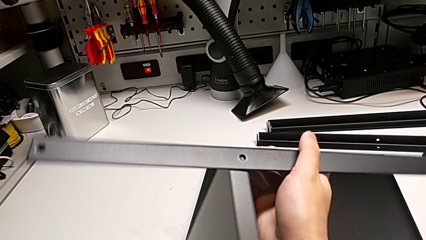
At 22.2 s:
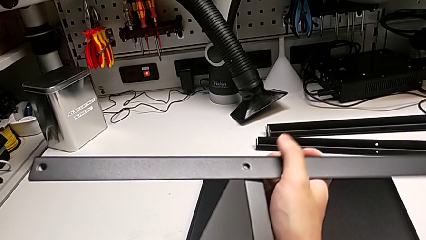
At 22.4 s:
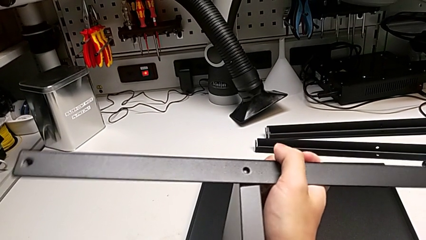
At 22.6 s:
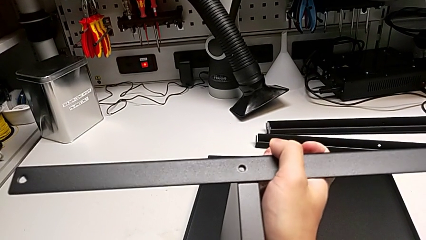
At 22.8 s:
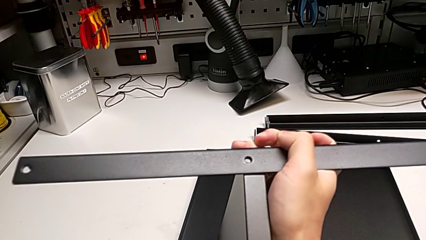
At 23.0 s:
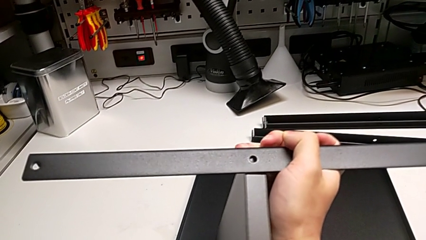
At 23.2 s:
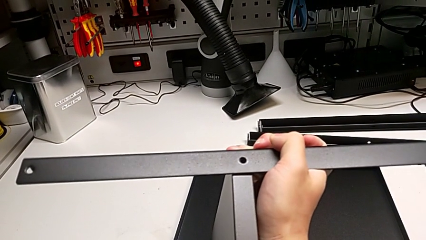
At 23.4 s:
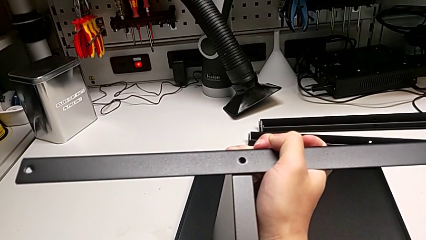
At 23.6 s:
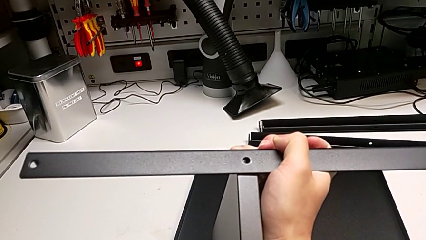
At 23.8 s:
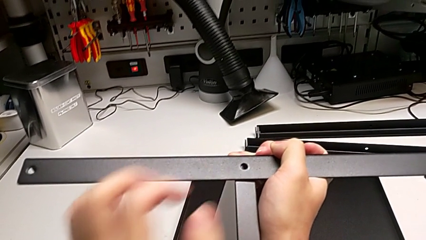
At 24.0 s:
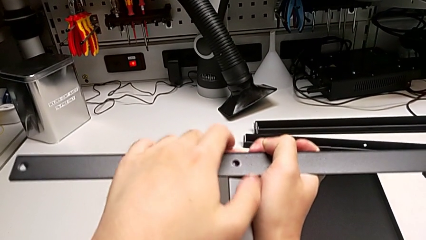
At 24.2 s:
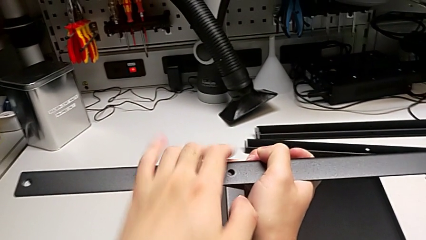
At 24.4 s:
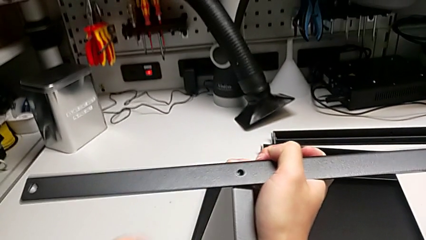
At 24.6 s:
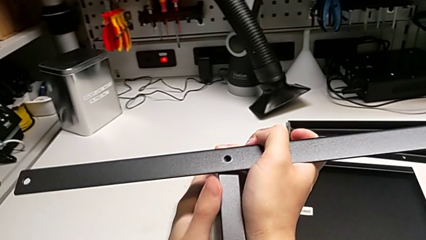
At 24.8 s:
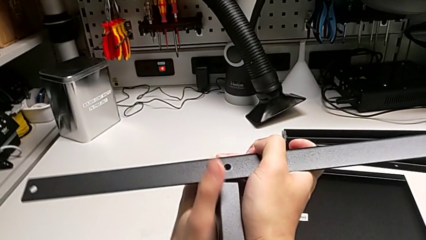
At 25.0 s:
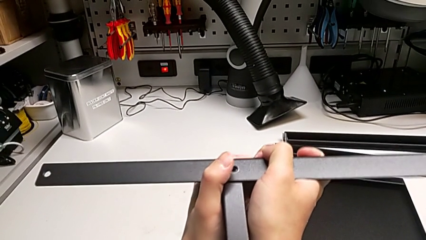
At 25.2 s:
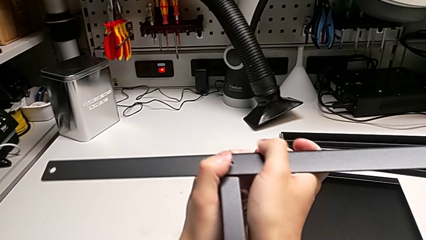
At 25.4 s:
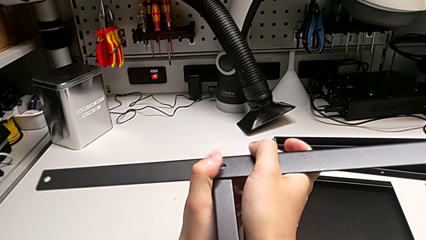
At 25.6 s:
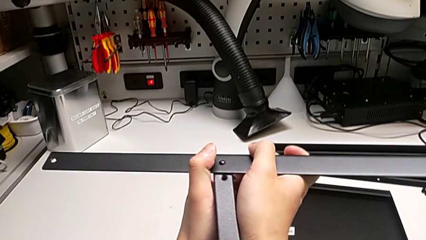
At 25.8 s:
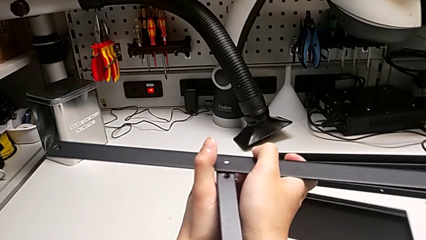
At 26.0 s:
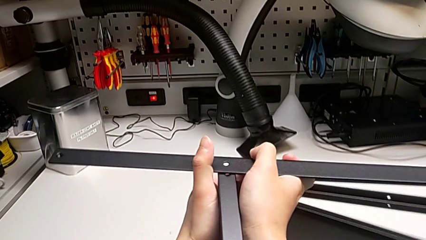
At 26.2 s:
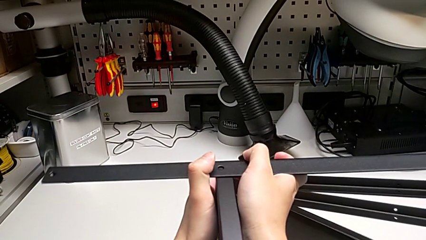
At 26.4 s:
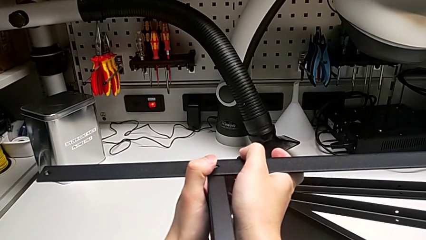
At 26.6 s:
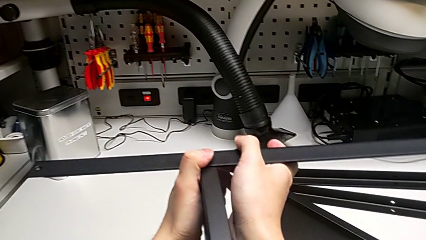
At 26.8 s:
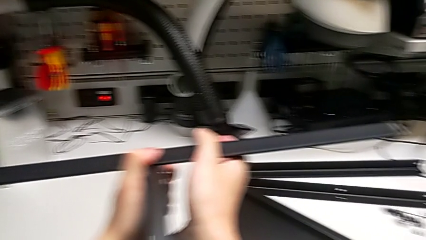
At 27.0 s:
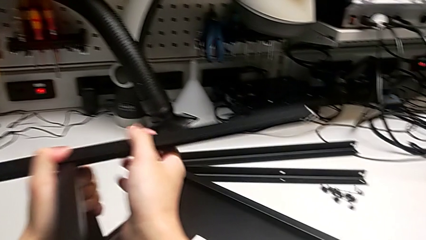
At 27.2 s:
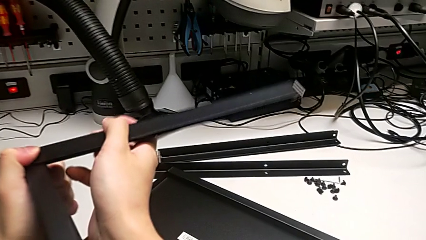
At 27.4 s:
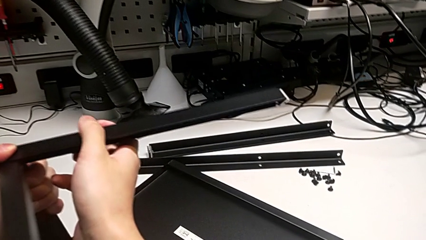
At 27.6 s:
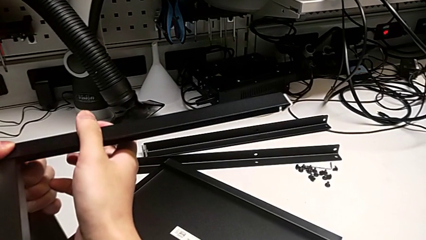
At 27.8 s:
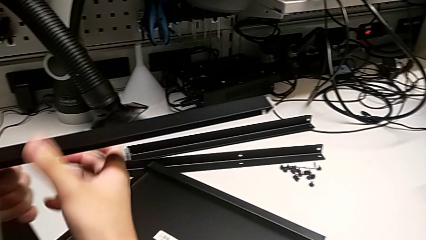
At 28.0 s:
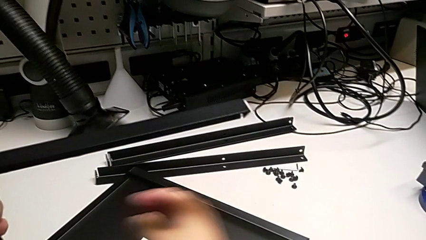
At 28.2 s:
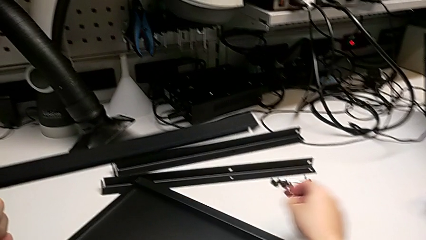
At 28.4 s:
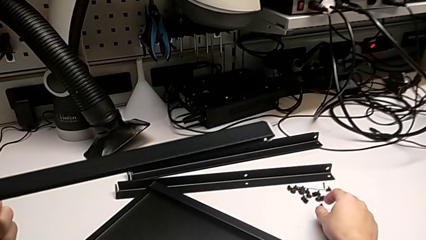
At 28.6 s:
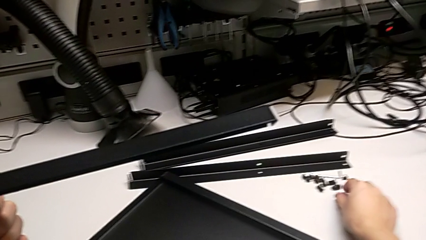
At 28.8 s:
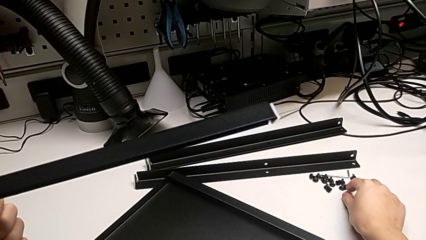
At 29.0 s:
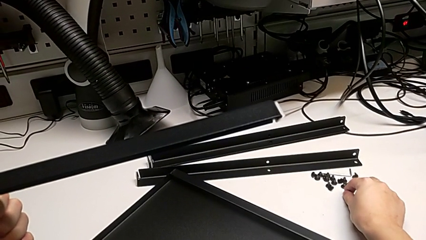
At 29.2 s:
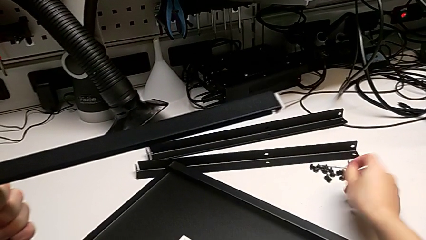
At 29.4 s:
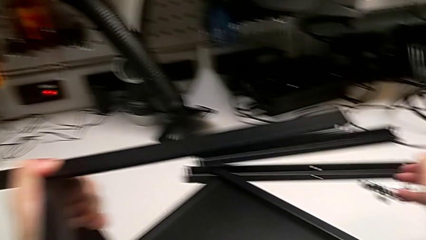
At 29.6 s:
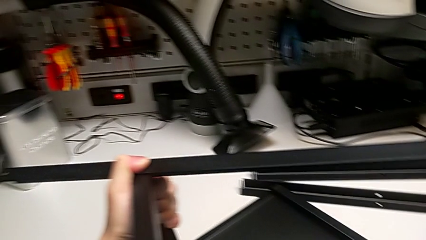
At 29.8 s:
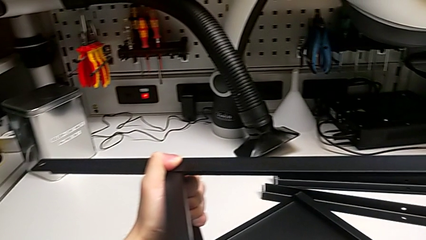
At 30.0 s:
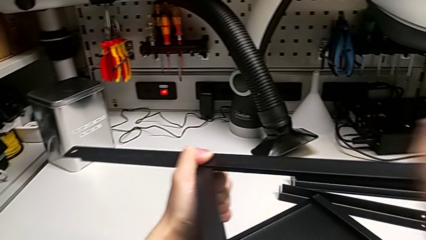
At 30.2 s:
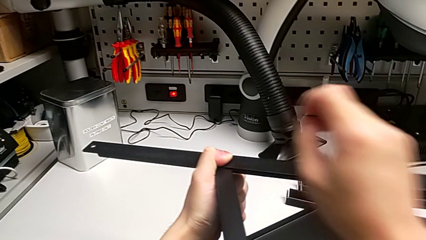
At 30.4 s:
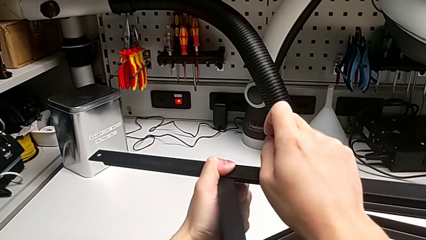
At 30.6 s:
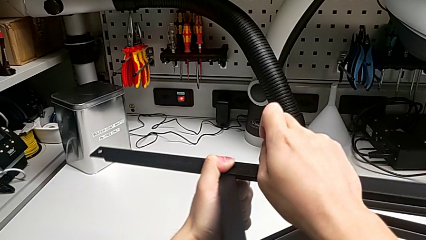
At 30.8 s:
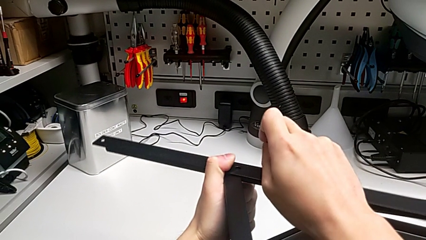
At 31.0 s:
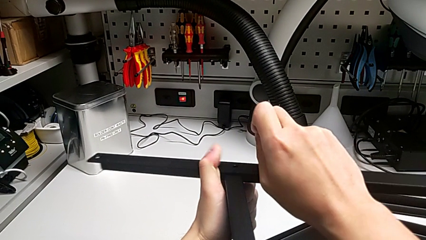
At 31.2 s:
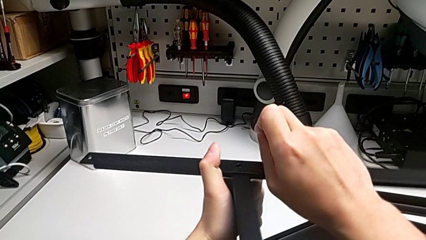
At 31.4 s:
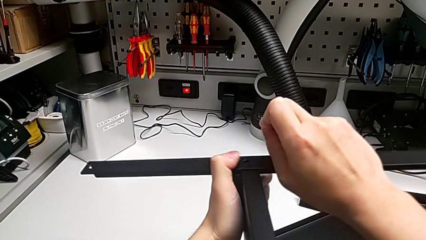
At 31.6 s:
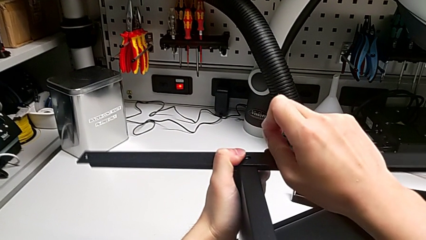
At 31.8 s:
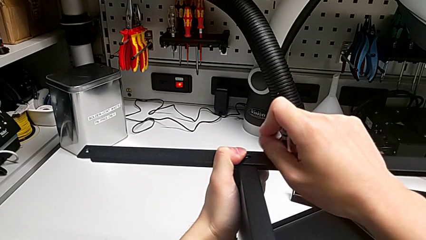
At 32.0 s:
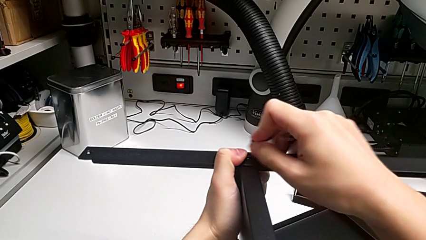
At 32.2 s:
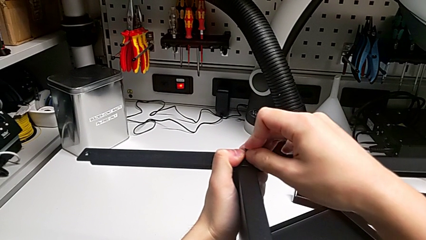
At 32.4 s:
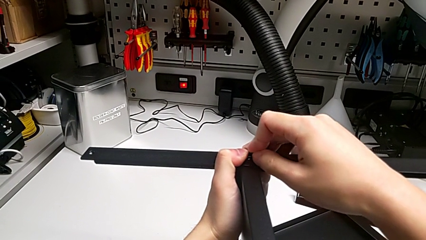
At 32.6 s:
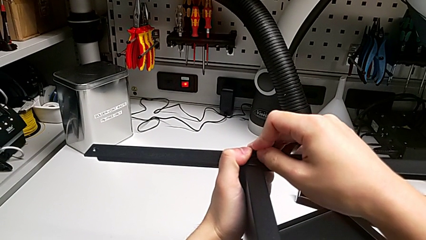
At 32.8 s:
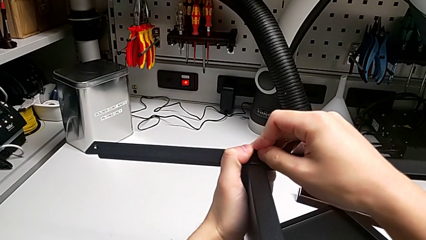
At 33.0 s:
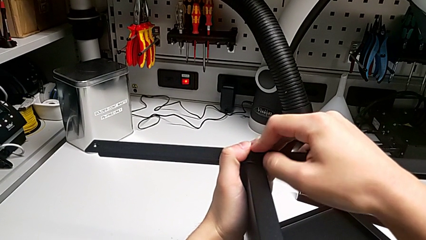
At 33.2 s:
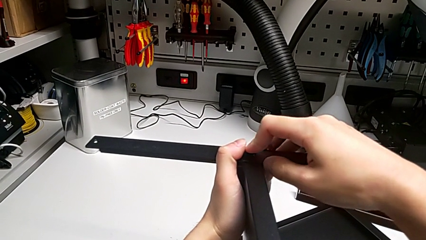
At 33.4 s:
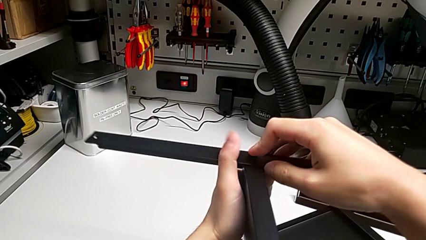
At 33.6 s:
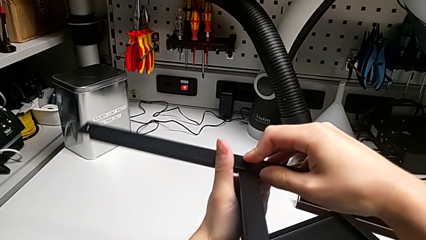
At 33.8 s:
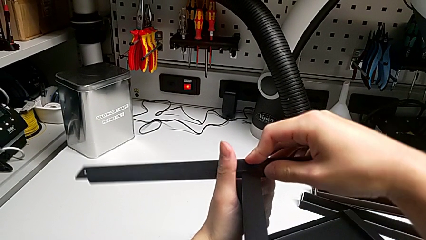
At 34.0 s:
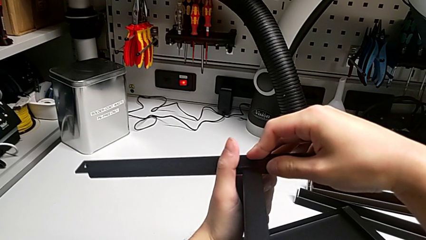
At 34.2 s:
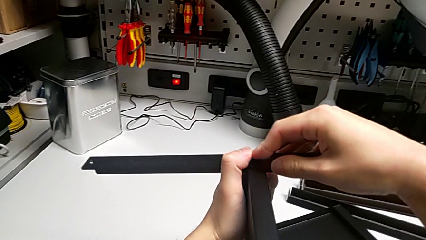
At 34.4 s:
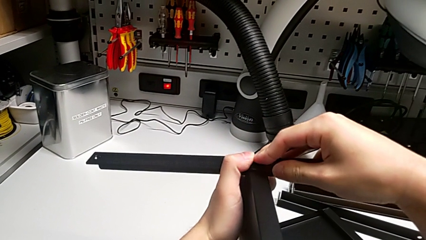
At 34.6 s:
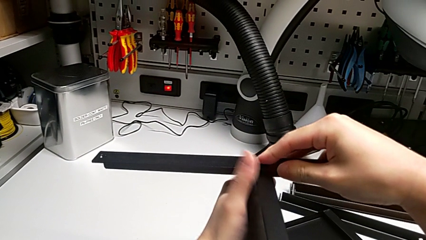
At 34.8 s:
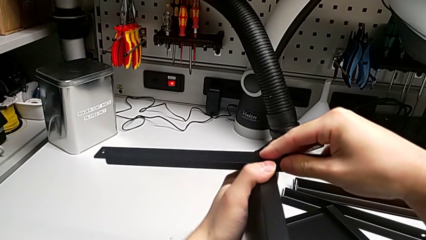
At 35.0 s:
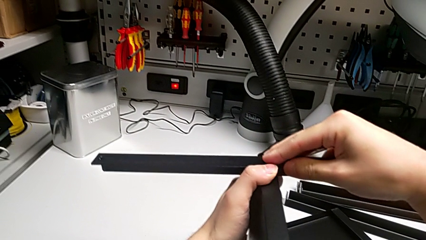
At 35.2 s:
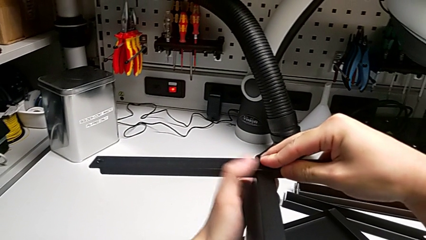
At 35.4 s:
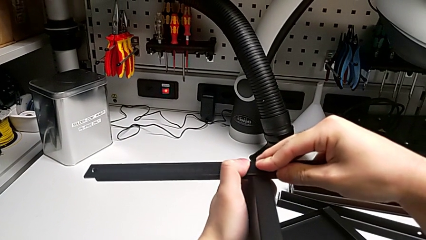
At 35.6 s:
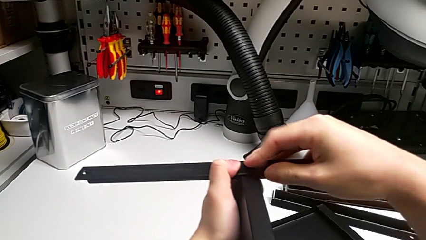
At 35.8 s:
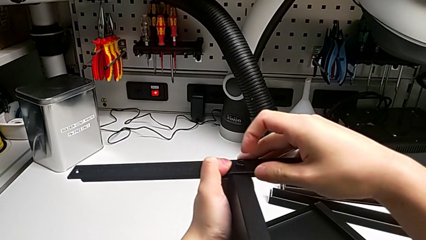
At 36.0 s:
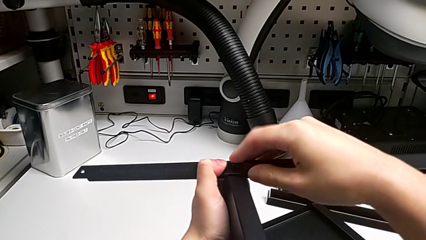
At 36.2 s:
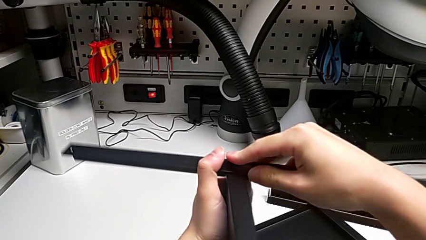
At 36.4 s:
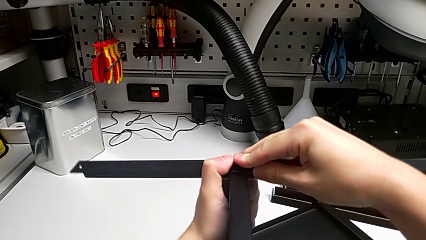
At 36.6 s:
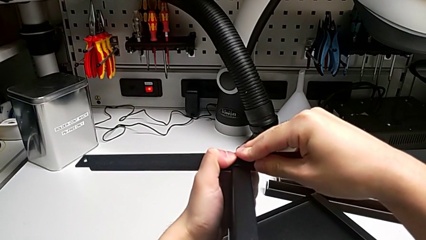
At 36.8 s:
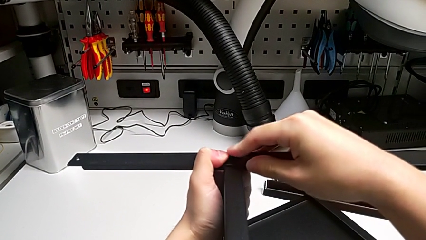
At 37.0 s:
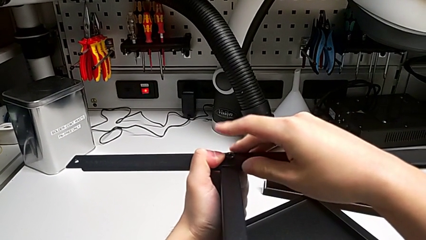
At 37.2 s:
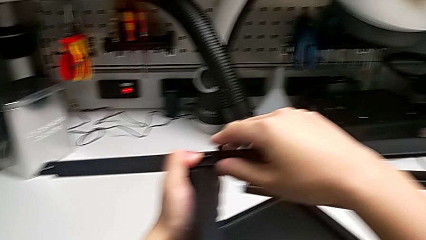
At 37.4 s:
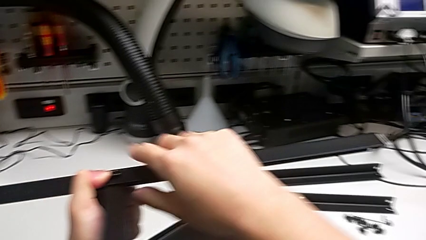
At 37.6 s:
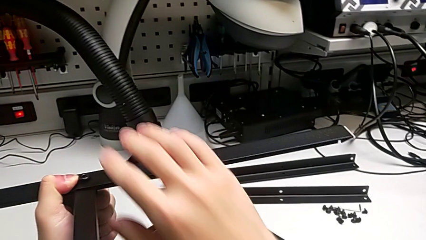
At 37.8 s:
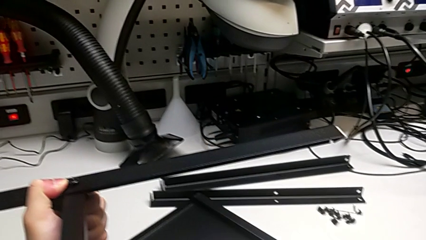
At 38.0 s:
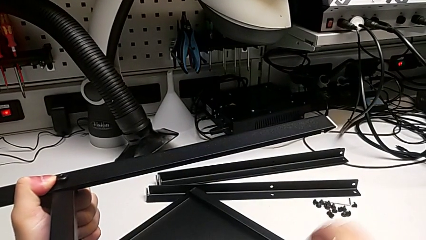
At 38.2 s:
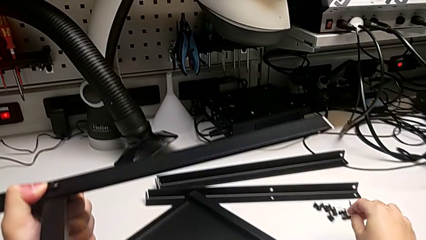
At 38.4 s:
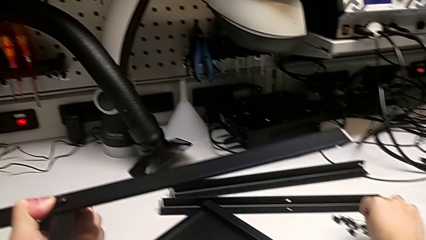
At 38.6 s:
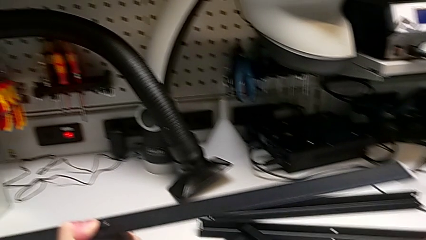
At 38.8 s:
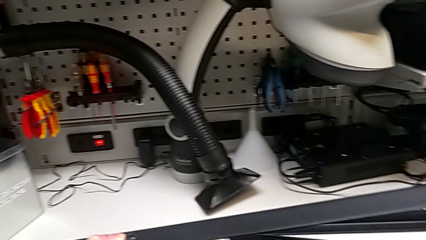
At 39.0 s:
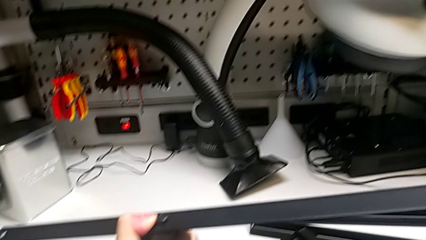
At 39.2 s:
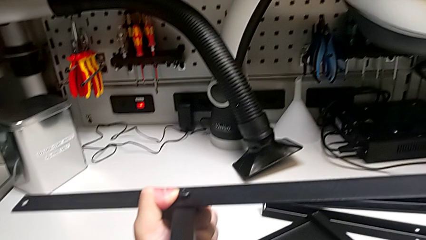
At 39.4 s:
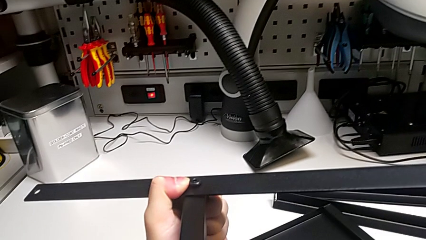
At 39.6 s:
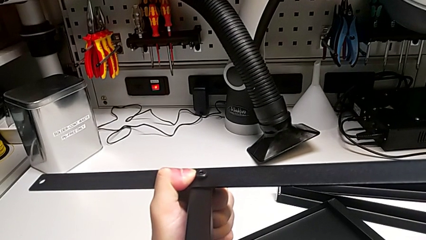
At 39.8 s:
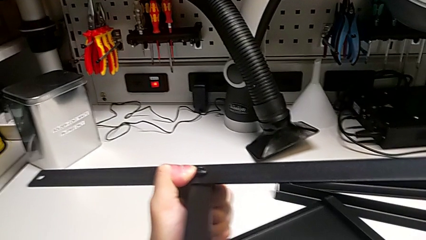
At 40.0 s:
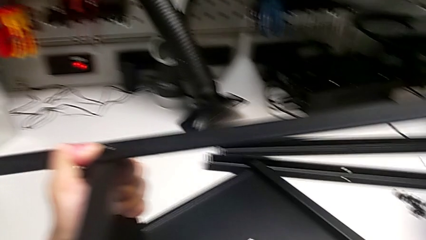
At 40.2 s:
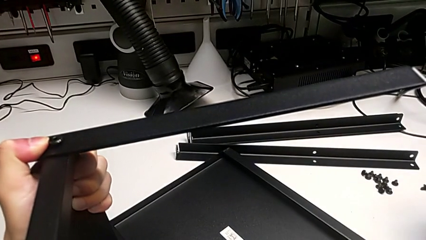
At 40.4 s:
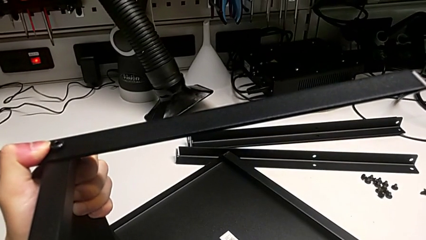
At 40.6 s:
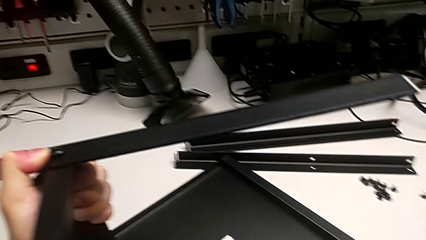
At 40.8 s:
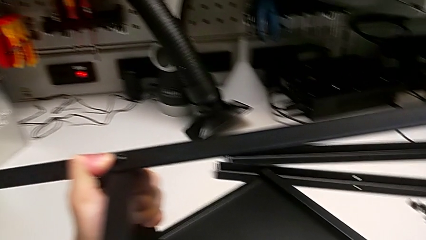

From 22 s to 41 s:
The camera wearer is screwing the first leg into place. They keep aligning the first leg, grab the first hex socket head, insert it and grab the Allen wrench.
